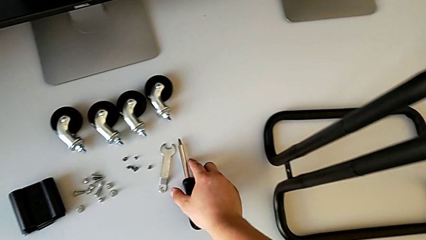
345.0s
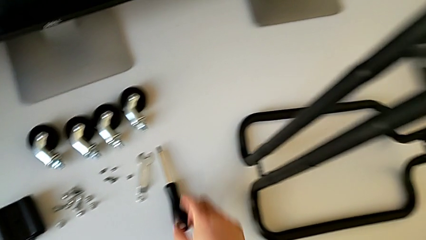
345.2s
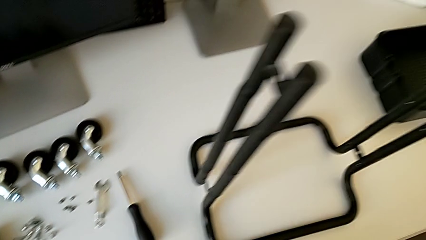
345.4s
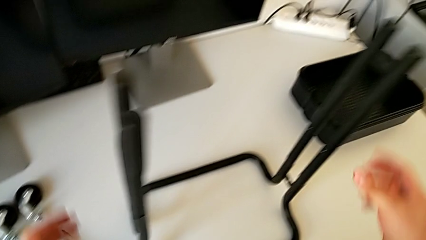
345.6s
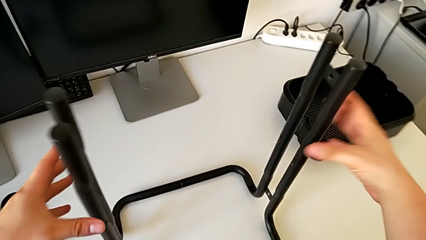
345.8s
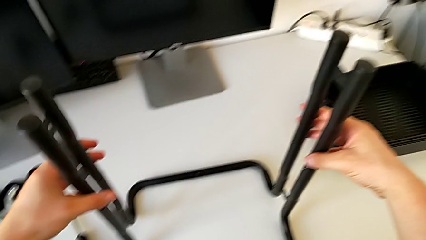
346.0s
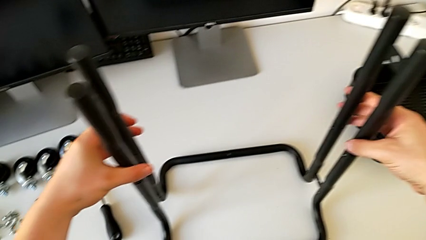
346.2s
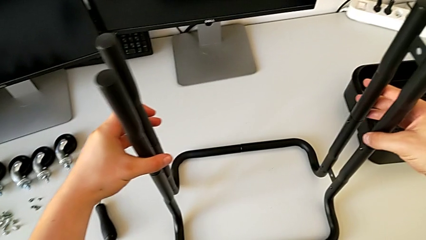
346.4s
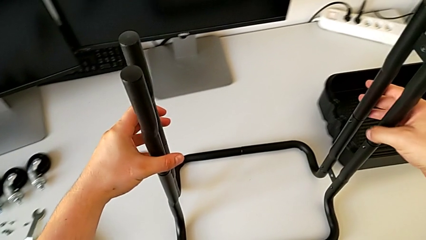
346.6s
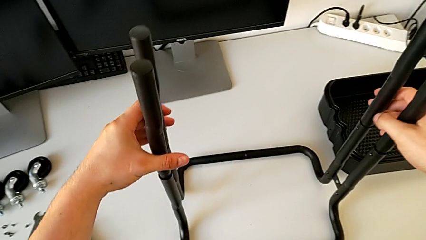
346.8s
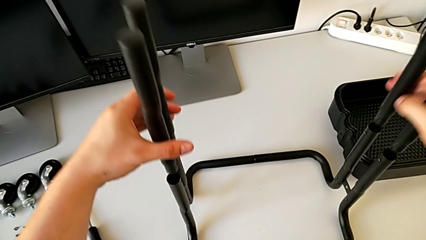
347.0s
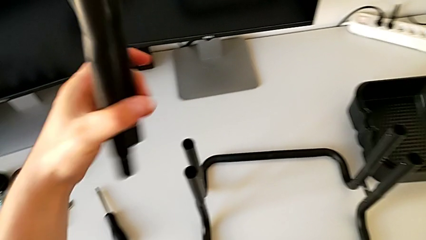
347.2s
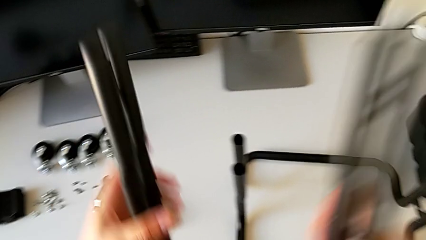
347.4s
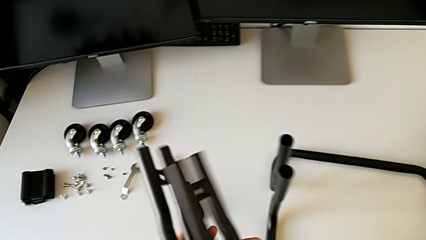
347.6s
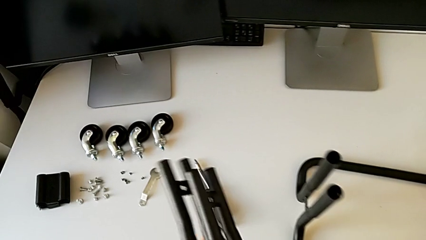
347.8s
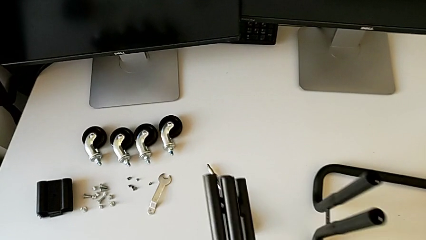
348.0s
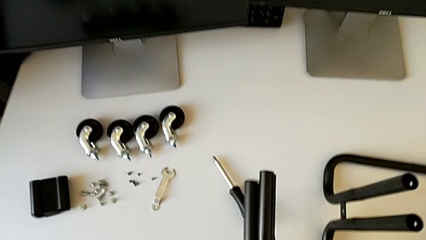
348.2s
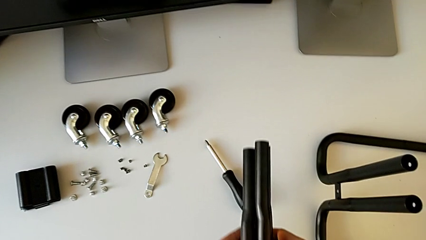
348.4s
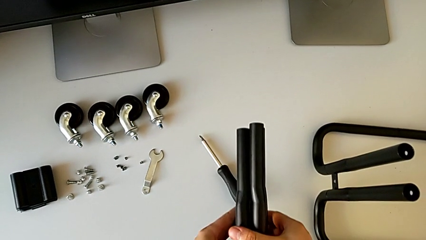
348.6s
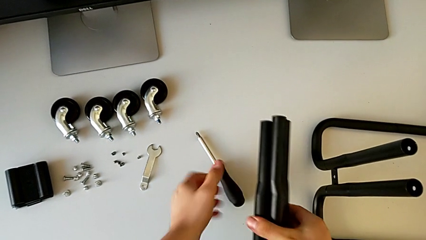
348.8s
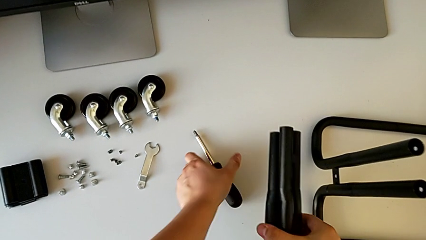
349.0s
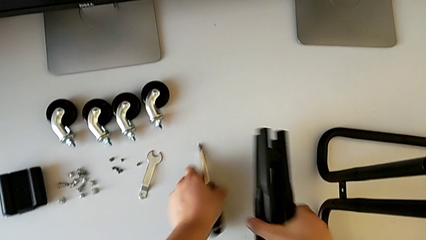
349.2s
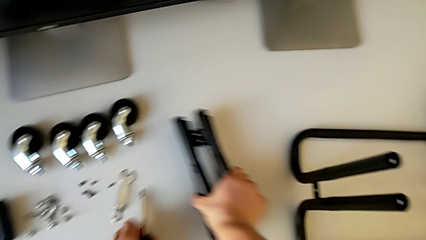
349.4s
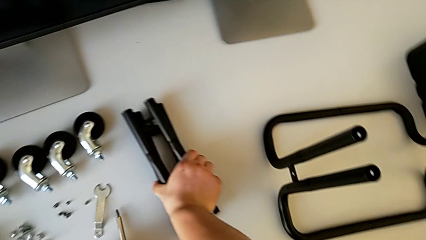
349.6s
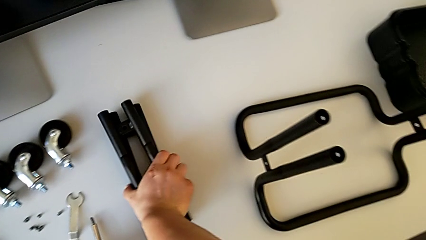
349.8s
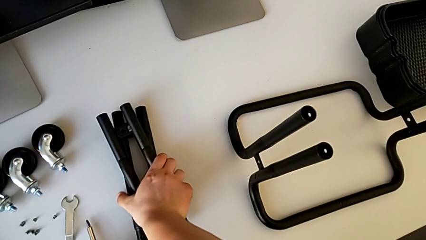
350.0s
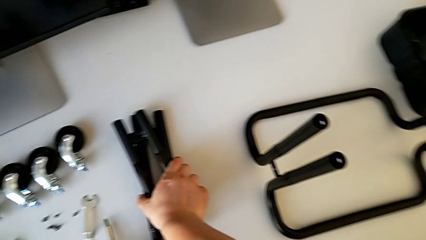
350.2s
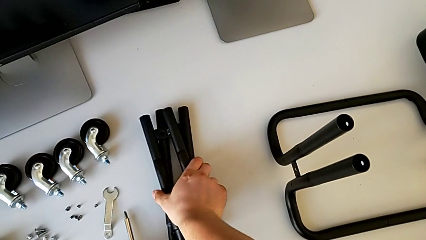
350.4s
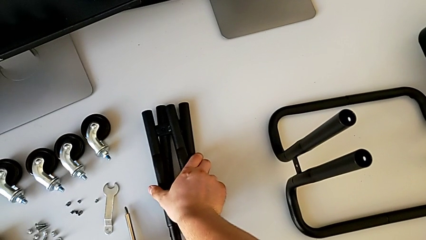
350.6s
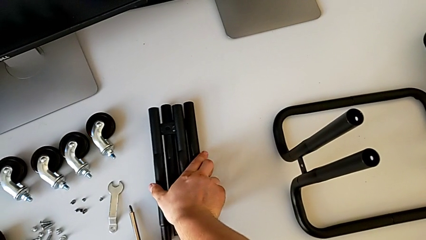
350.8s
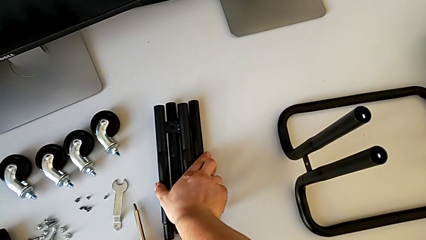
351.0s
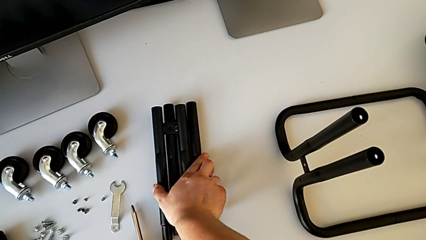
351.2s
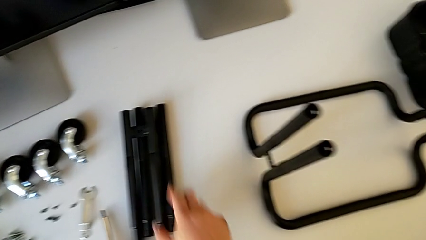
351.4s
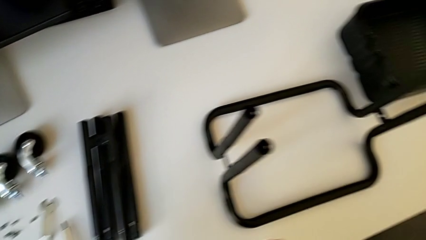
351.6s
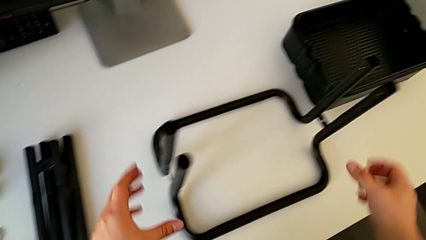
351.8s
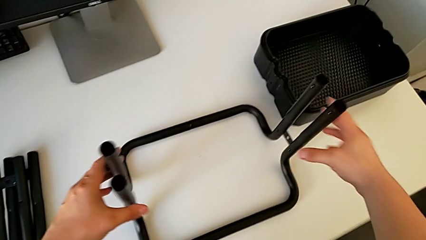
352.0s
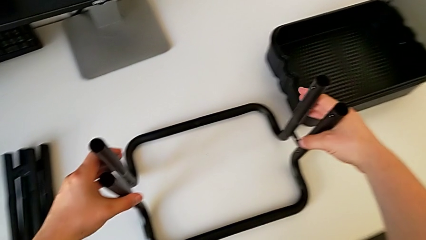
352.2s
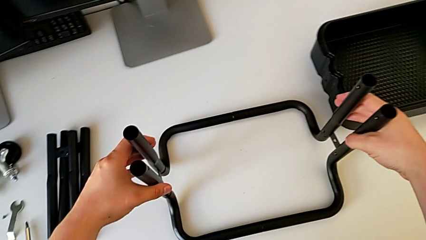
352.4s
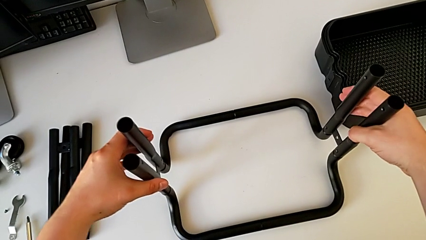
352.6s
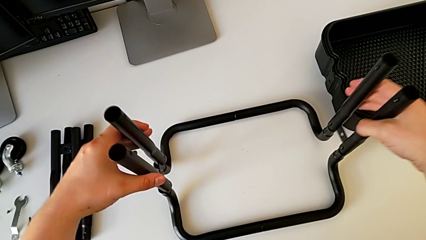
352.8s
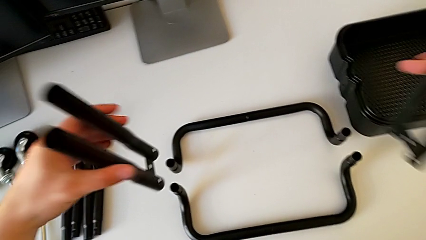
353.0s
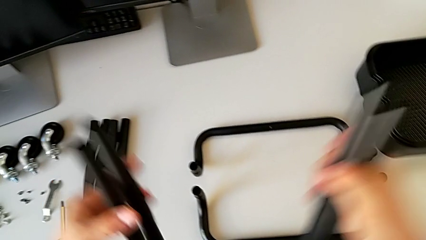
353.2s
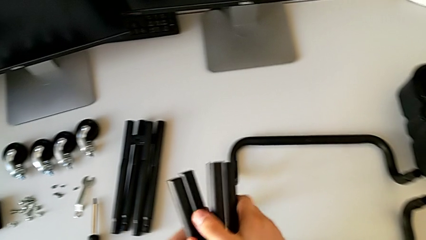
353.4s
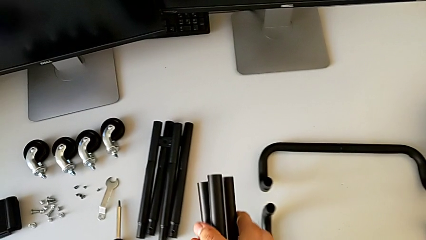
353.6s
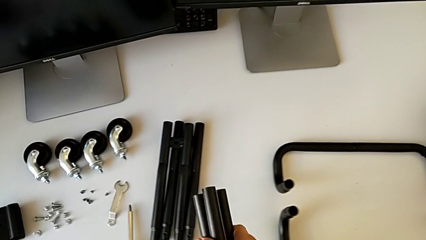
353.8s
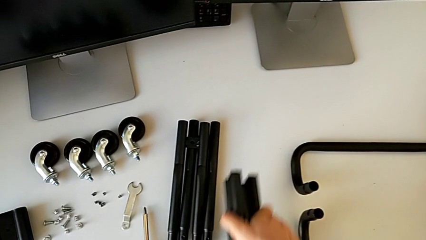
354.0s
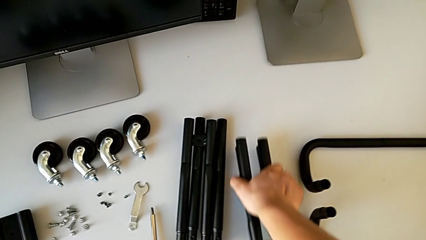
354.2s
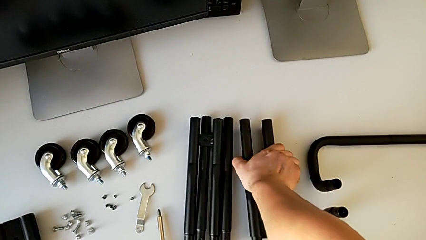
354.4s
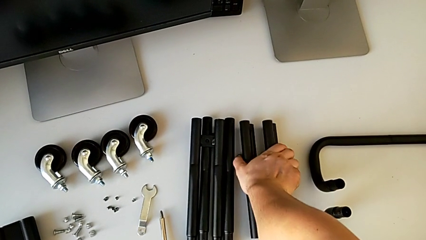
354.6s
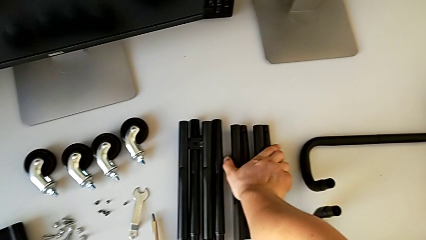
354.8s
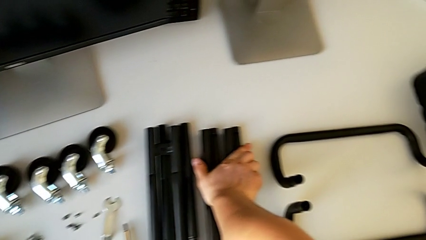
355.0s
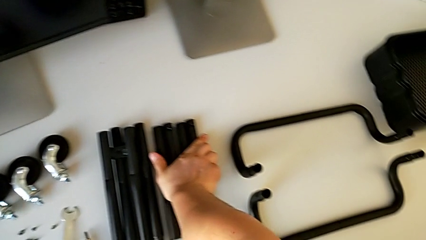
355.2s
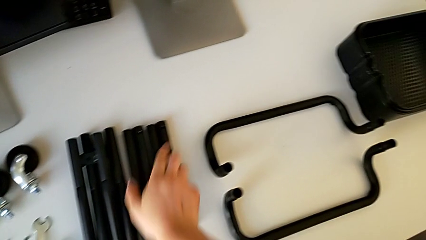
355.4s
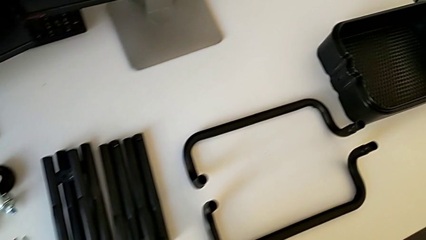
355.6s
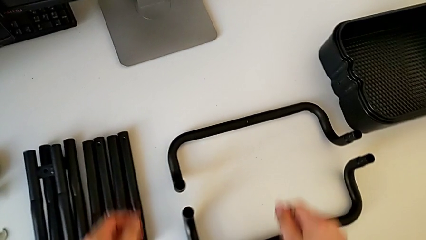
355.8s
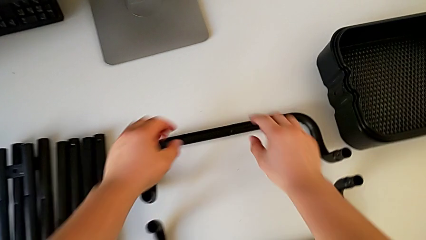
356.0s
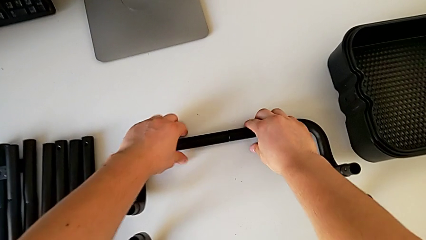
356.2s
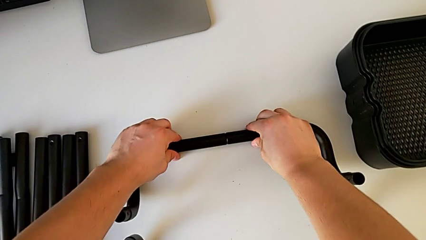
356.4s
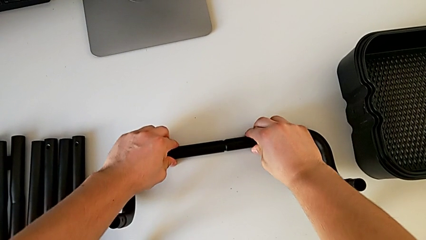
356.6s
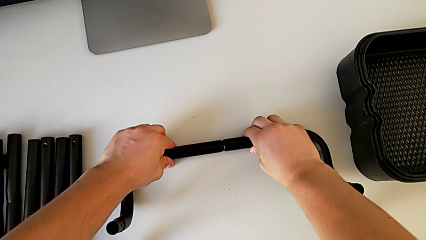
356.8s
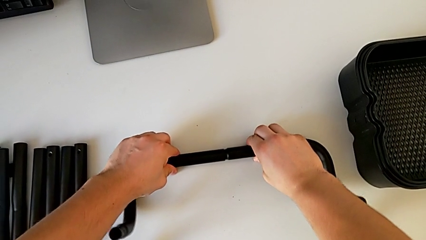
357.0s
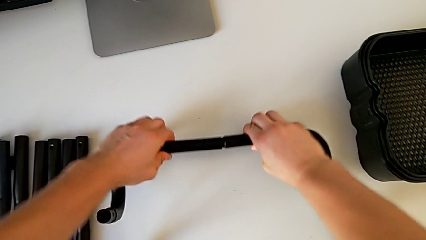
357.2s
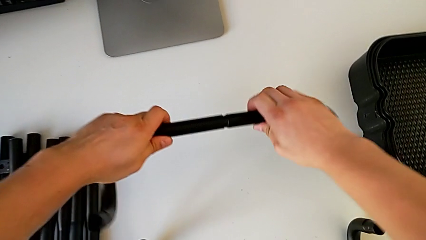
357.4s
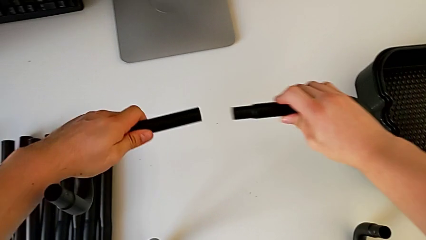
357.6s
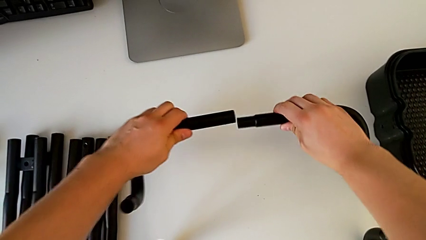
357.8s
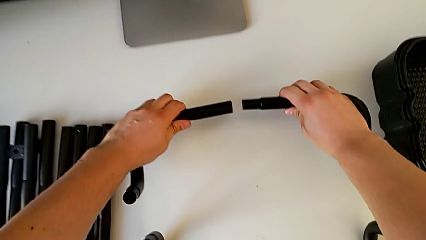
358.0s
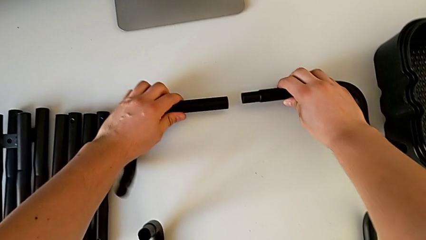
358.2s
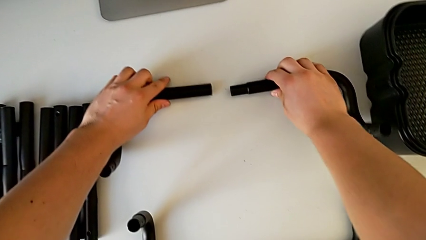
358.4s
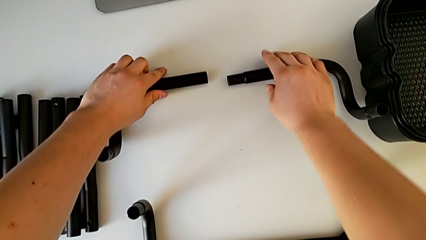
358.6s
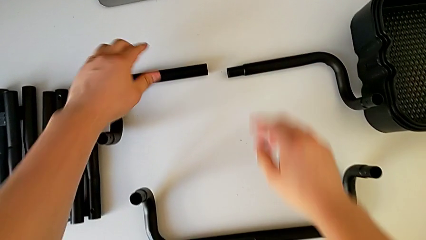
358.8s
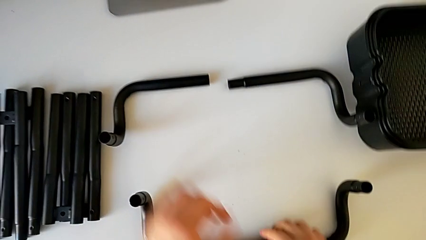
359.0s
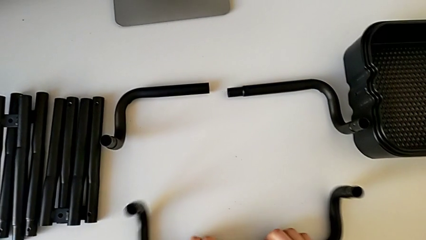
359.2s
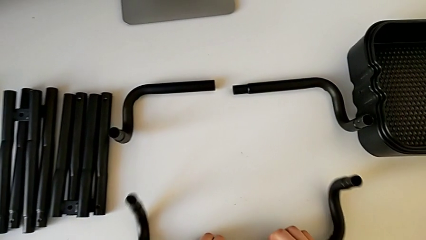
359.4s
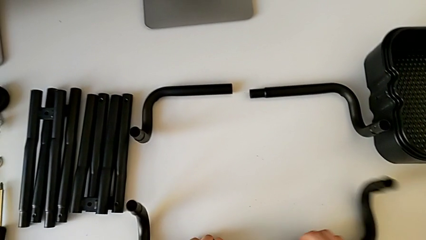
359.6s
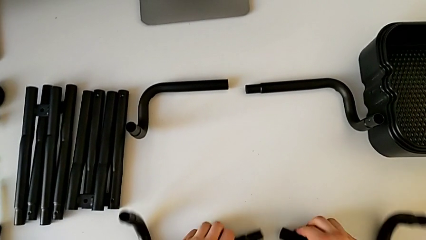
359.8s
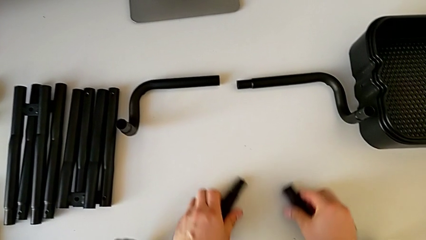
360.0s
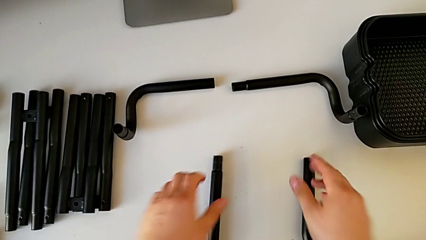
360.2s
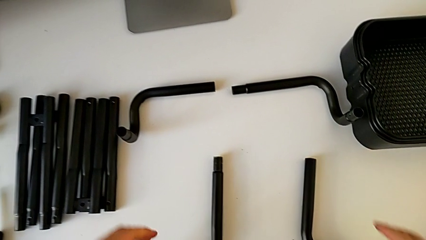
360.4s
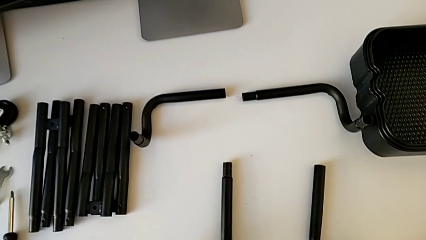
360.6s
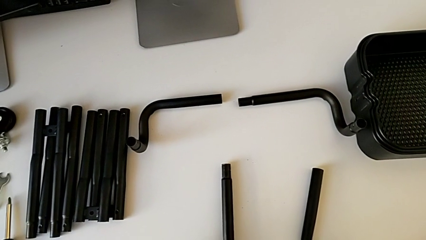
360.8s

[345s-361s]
The camera wearer is disassembling the frame of the furniture. They slide the frame, disassemble the leg, align it, align the screwdriver with the left hand, place the leg with the right hand, disassemble it, align it, place it, disassemble it, place it with the left hand and the right hand, disassemble it and place it with the left hand and the right hand.
